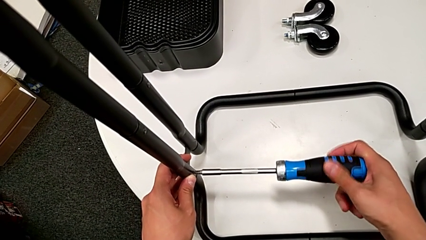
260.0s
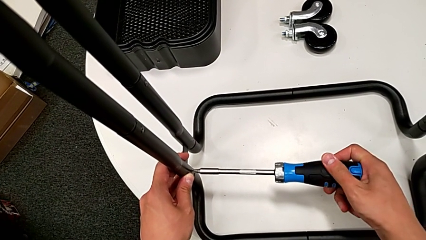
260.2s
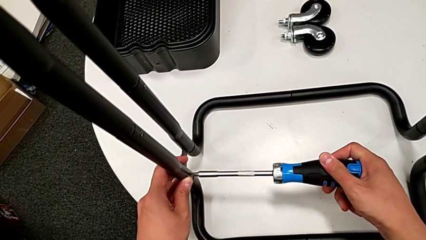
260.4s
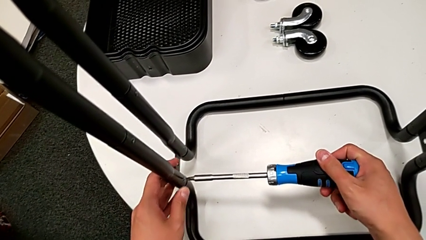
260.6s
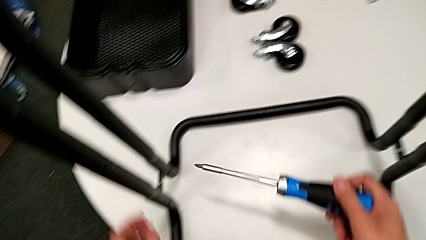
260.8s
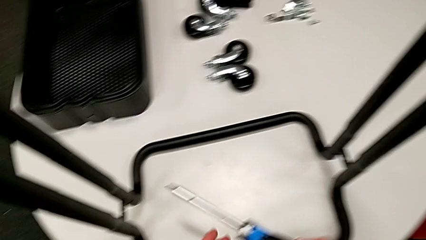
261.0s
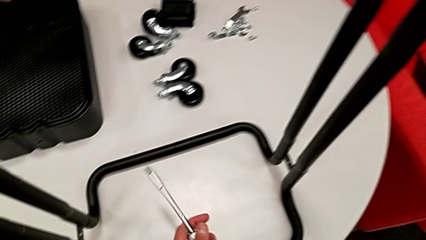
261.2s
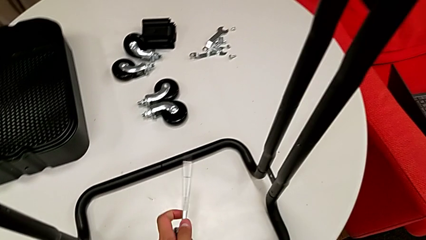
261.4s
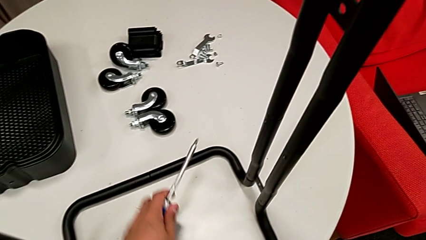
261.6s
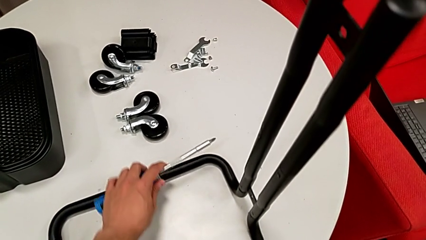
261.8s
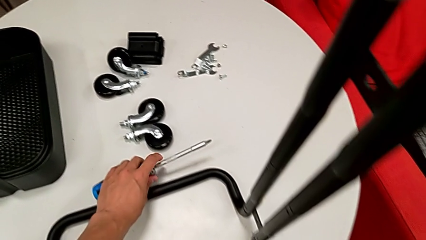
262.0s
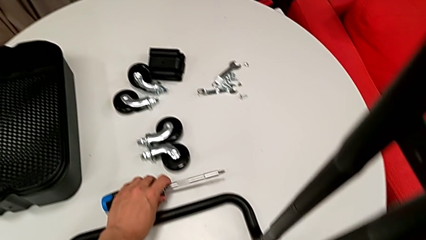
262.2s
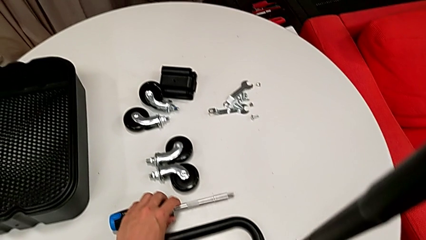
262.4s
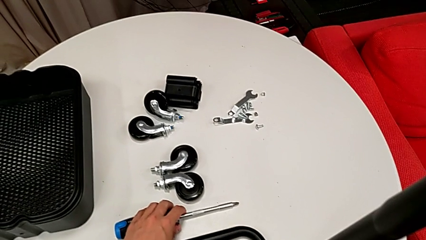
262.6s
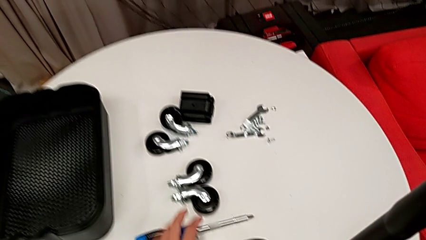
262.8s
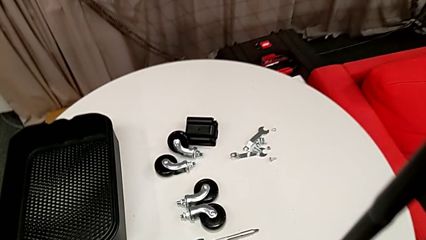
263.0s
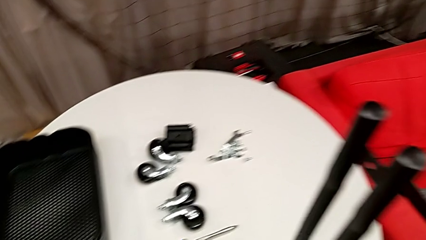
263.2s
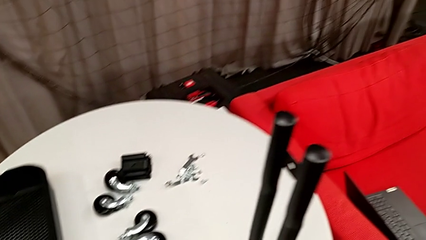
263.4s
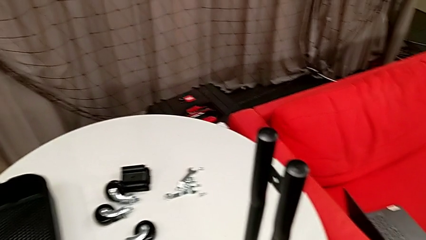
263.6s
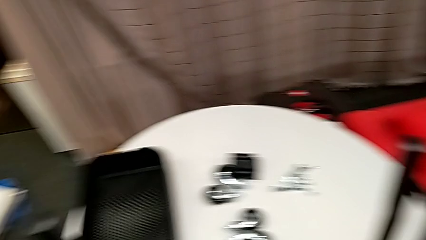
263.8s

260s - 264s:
The camera wearer is assembling the side legs onto the base frame with the screwdriver. They place the large screwdriver.

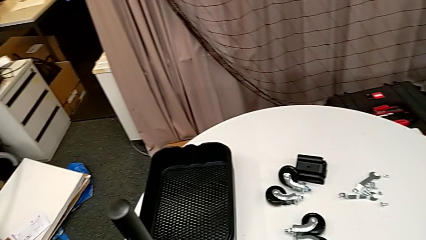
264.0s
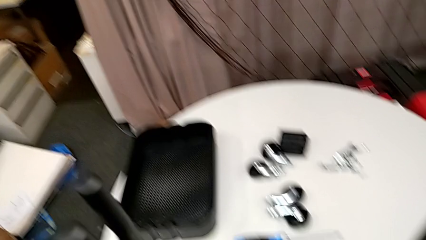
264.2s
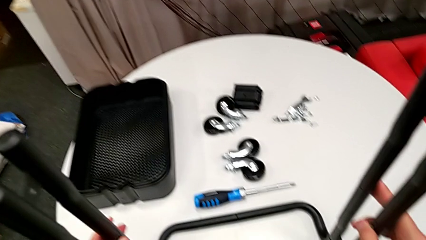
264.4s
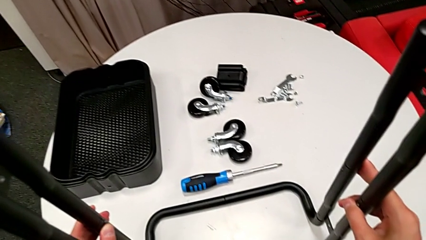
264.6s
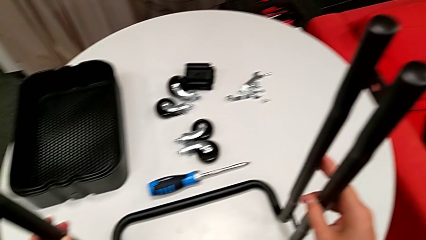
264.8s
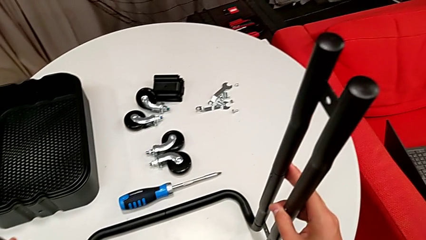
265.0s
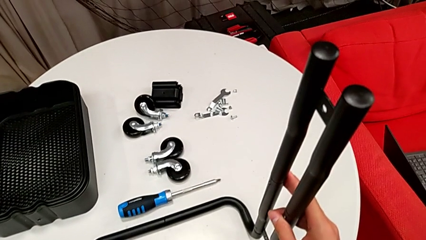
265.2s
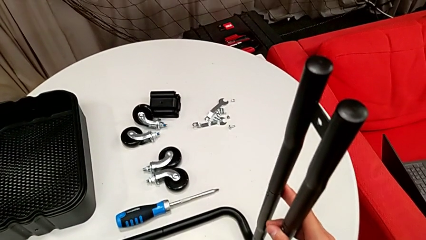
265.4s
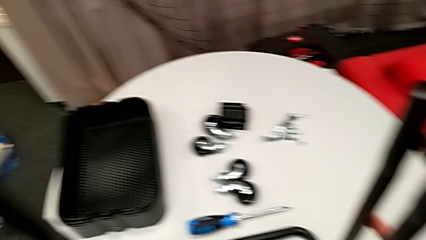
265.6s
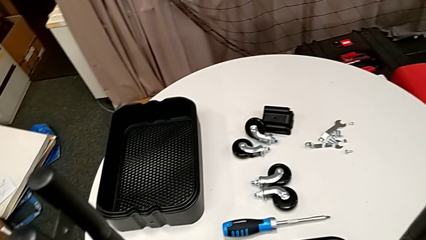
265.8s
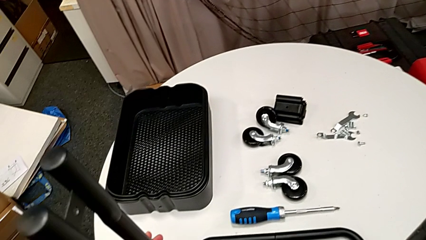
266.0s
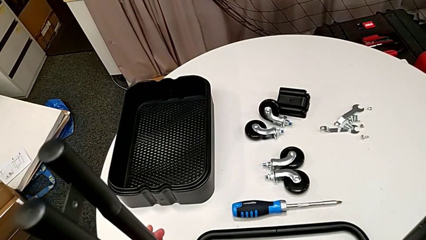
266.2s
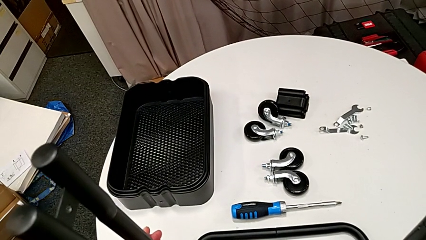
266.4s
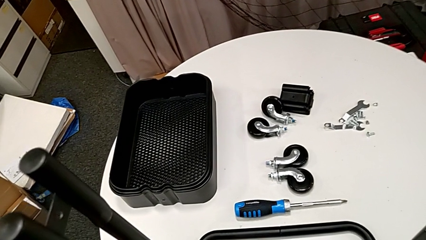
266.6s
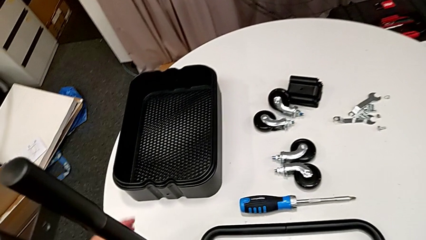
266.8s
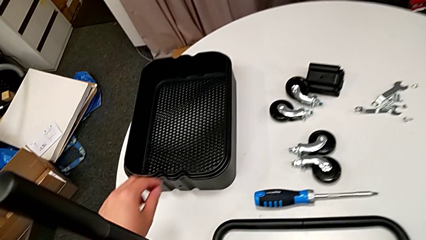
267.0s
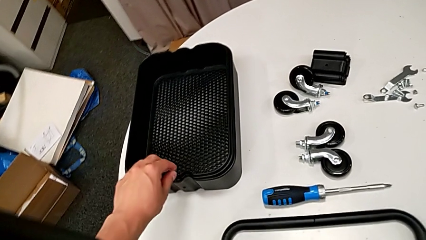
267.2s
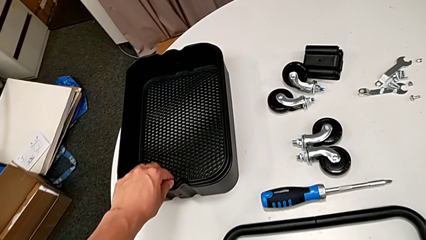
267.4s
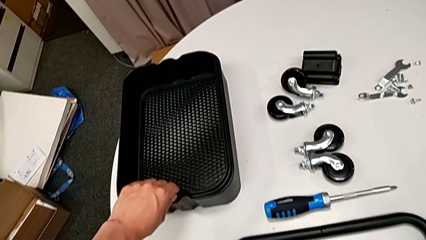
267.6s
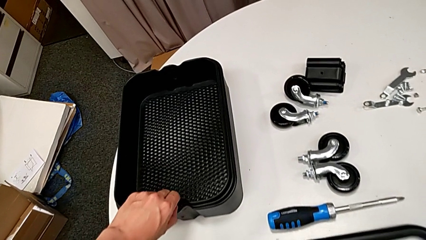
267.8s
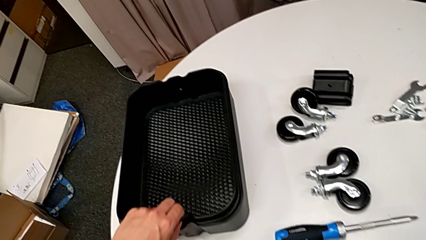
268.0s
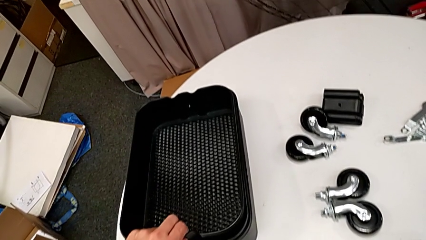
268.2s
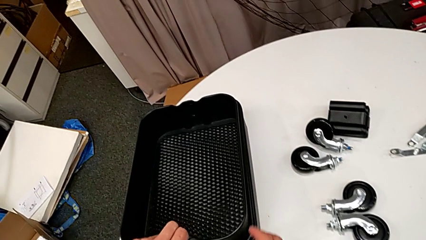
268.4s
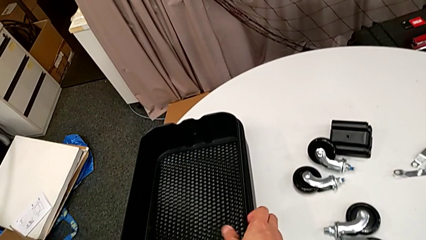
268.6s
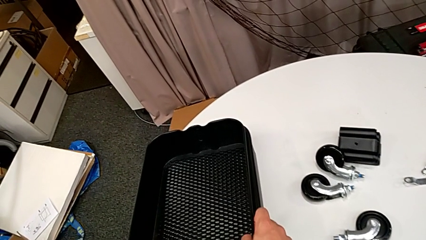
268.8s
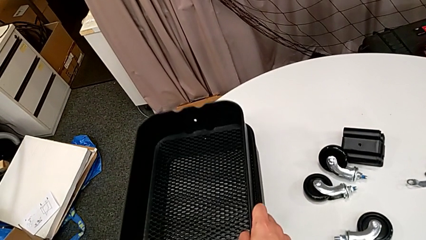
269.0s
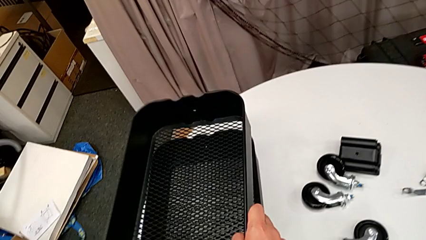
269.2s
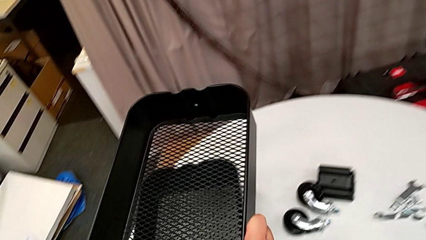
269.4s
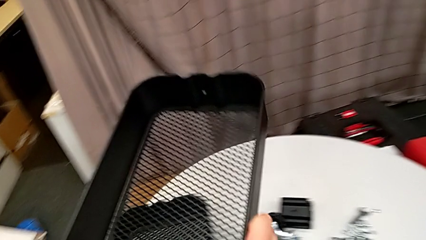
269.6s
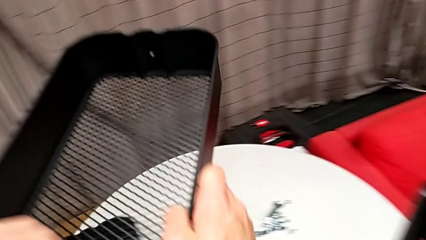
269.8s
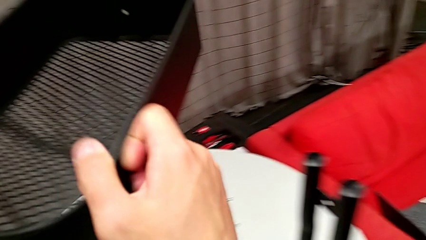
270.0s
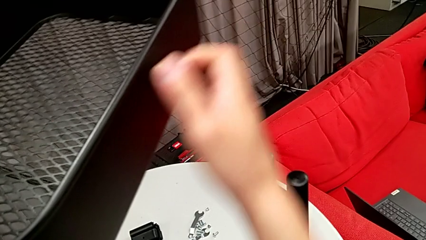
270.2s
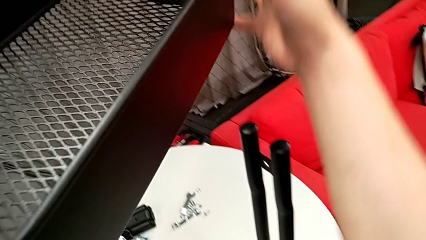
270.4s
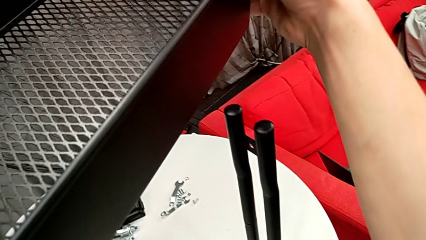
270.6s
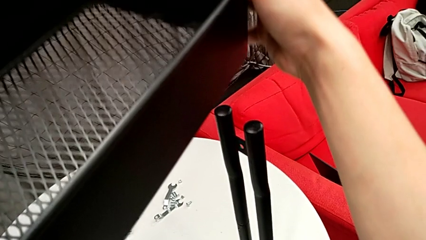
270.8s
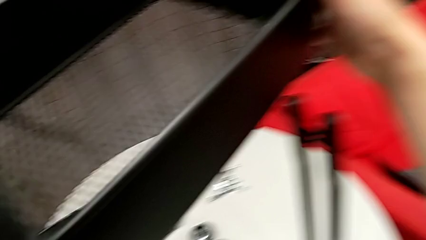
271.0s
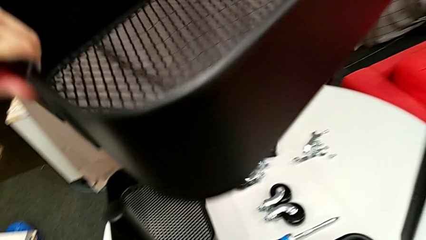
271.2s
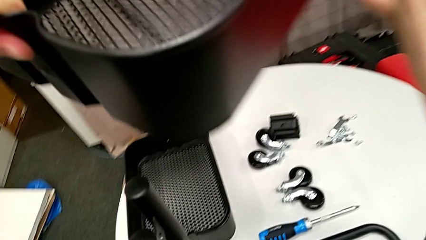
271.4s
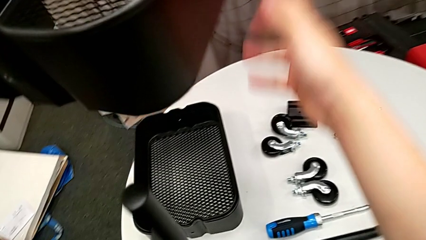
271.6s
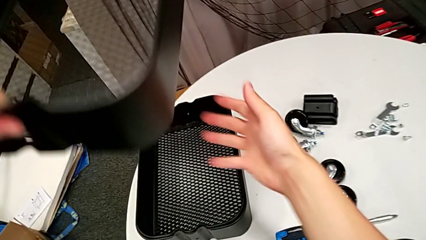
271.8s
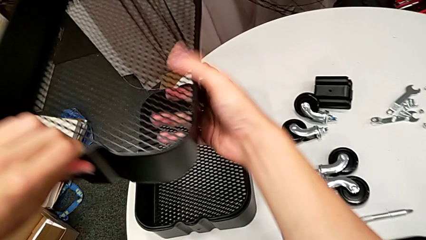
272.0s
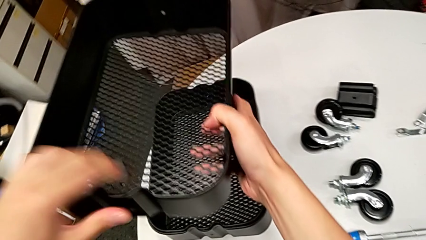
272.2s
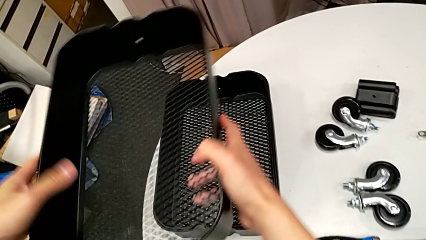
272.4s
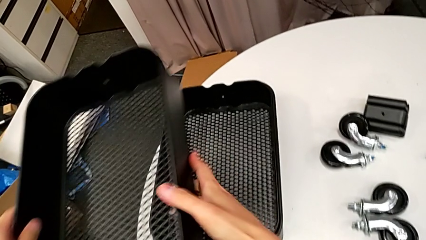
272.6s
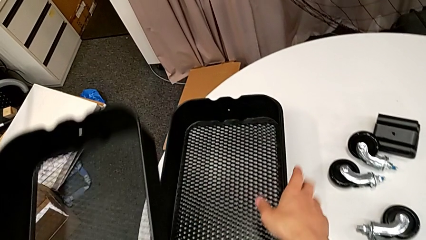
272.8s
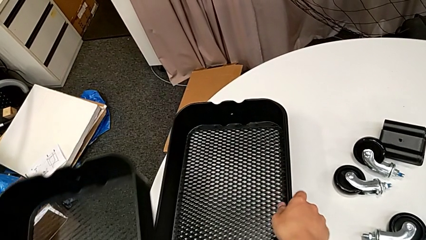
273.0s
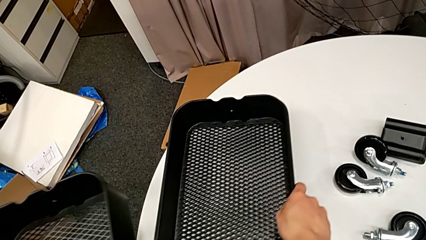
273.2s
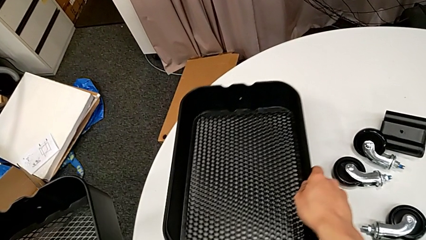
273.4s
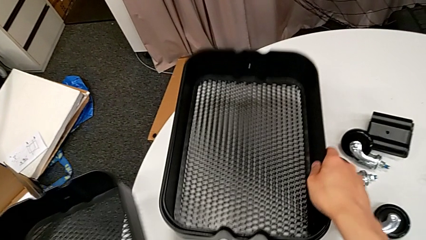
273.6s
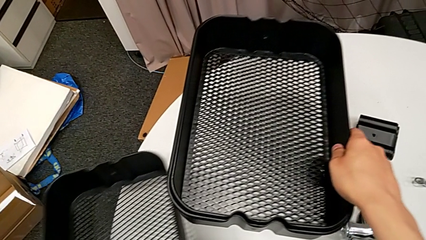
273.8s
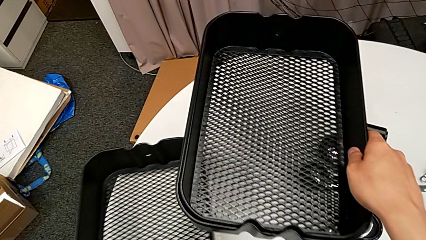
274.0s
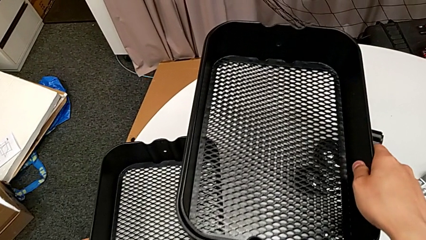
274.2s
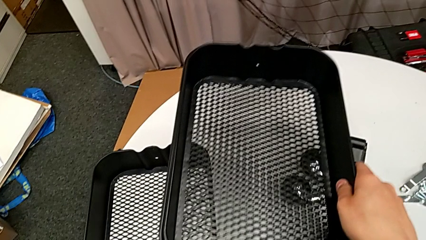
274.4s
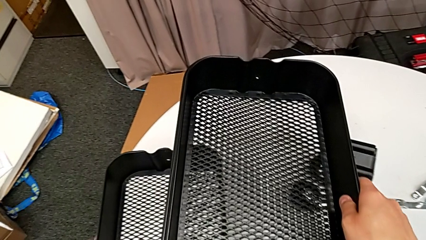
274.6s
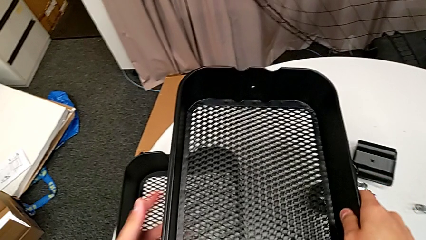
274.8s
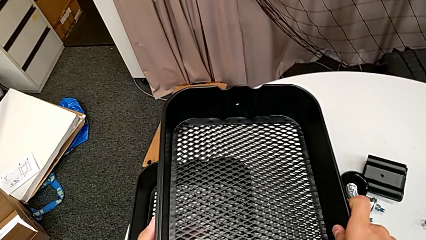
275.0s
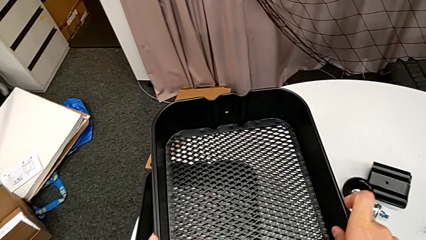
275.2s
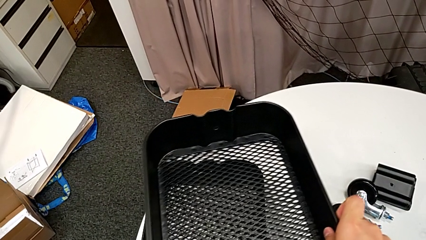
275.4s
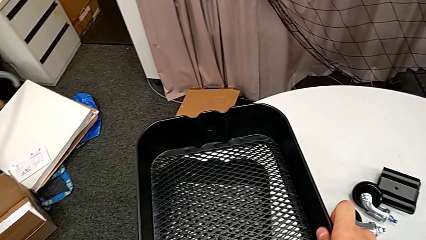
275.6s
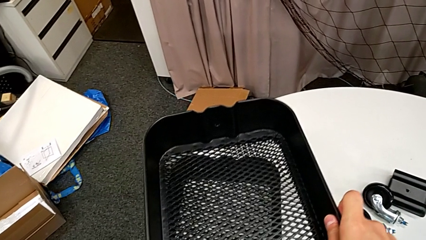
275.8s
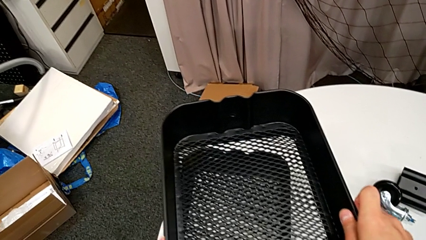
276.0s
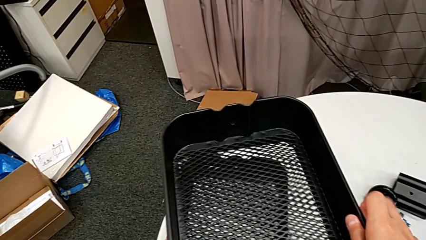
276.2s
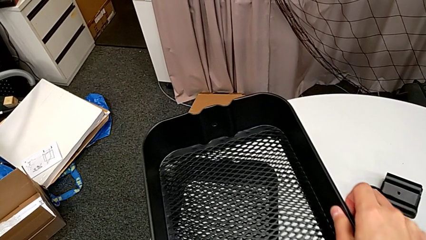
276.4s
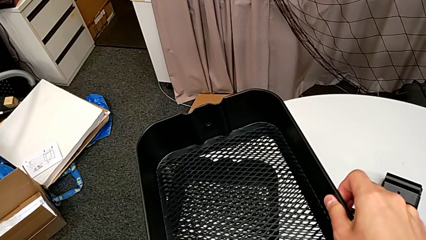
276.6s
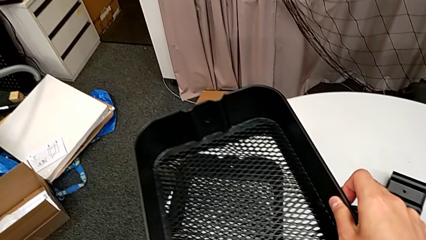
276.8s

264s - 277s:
The camera wearer is assembling the bottom grid tray. They hold the side leg, wrongly grab the bottom grid tray, place the rectangular grid tray and begin to grab the bottom grid tray.
